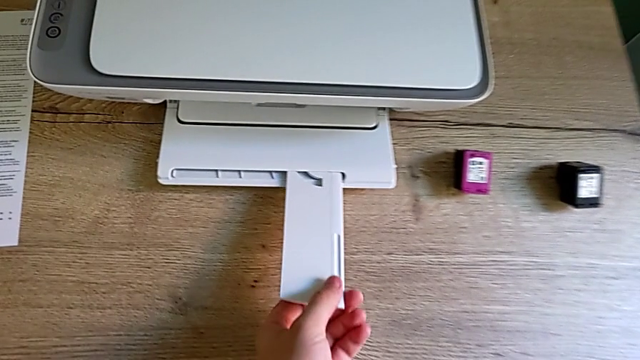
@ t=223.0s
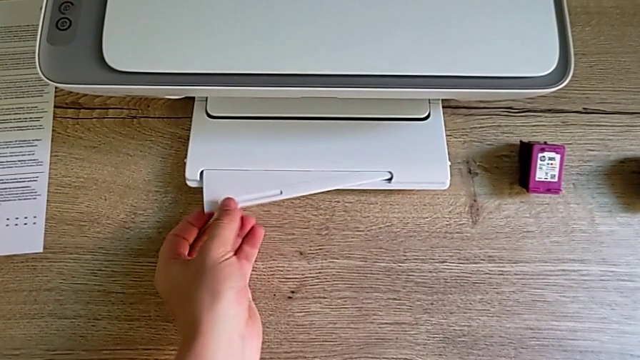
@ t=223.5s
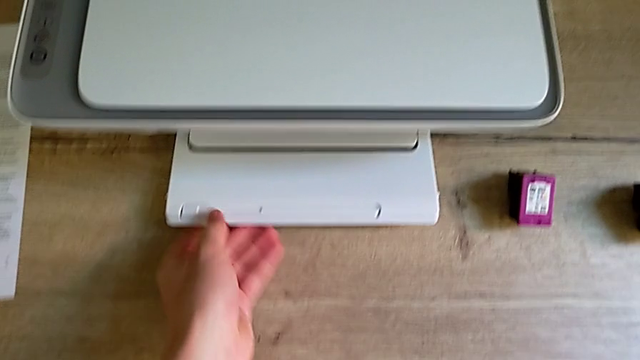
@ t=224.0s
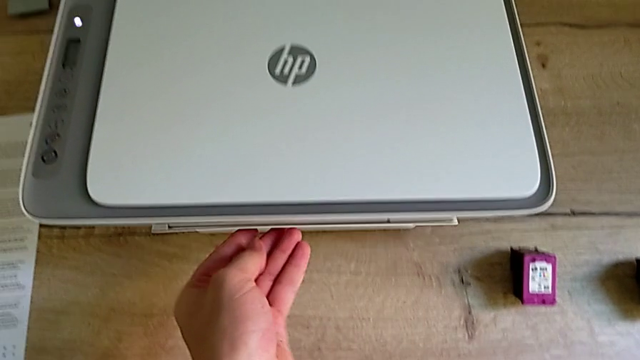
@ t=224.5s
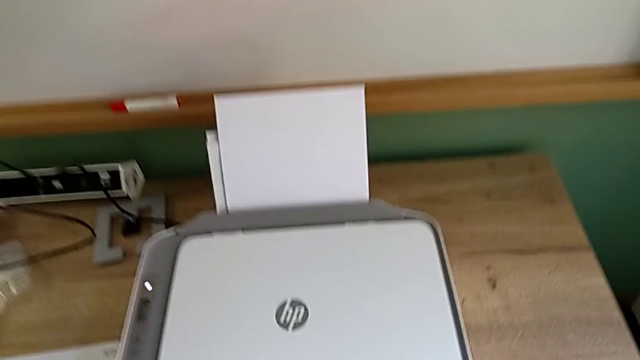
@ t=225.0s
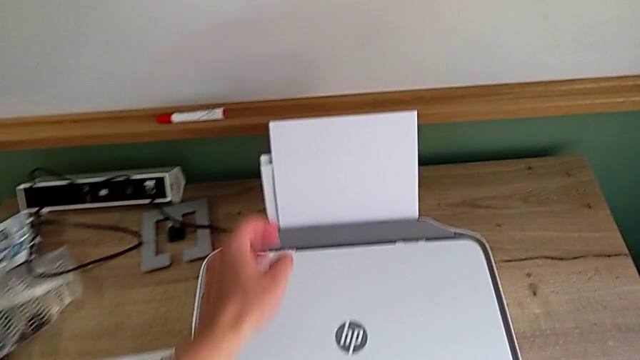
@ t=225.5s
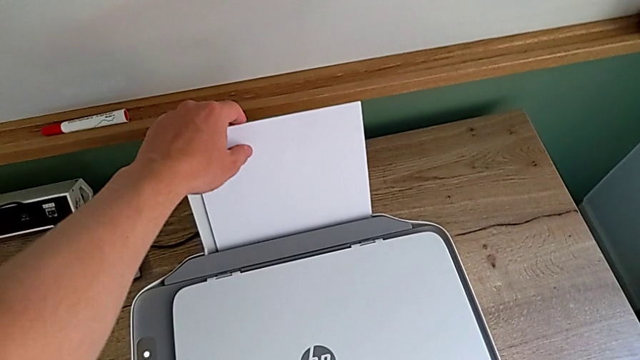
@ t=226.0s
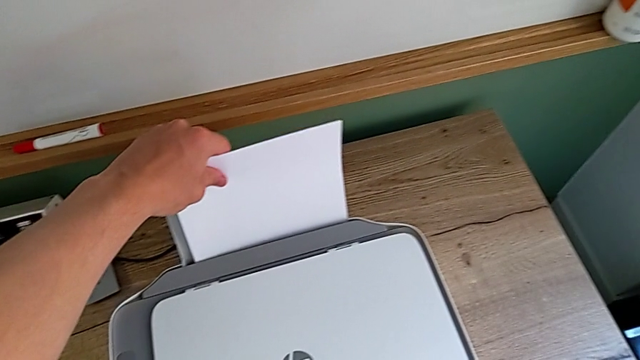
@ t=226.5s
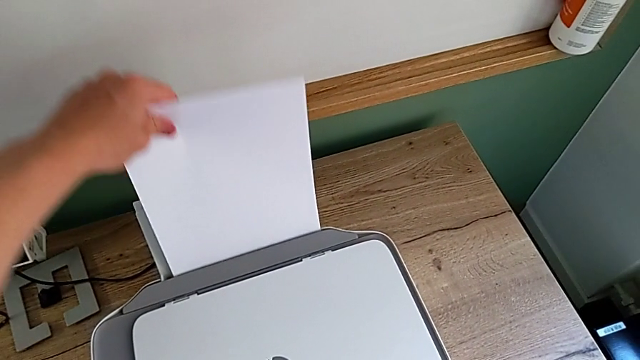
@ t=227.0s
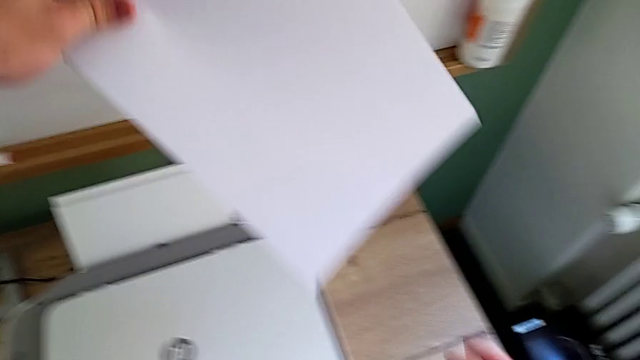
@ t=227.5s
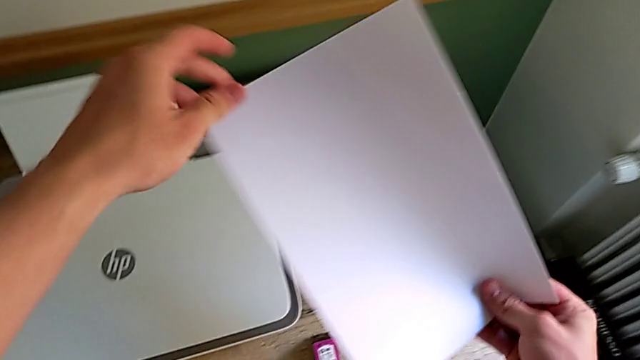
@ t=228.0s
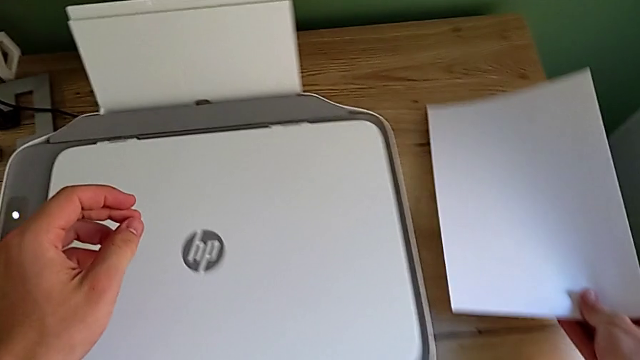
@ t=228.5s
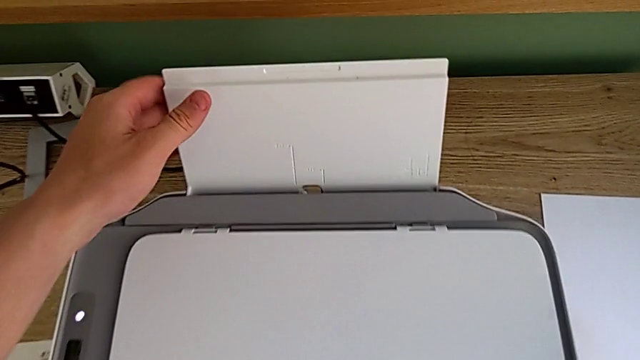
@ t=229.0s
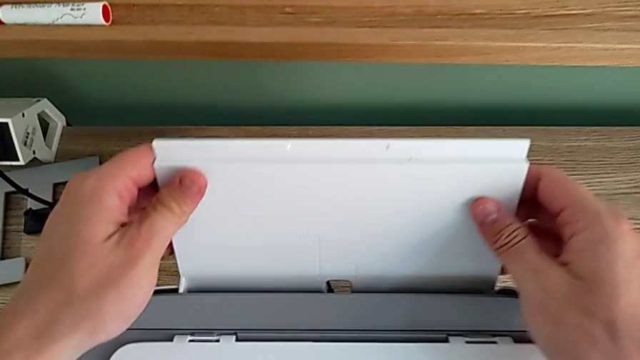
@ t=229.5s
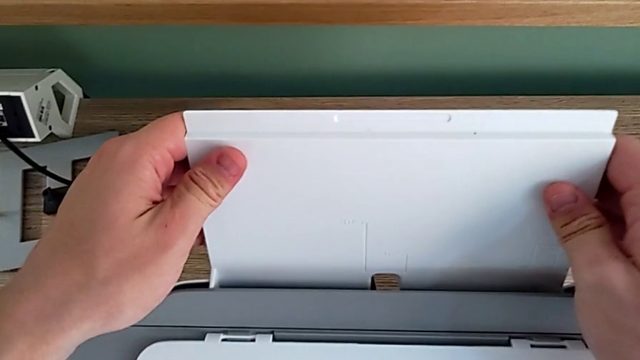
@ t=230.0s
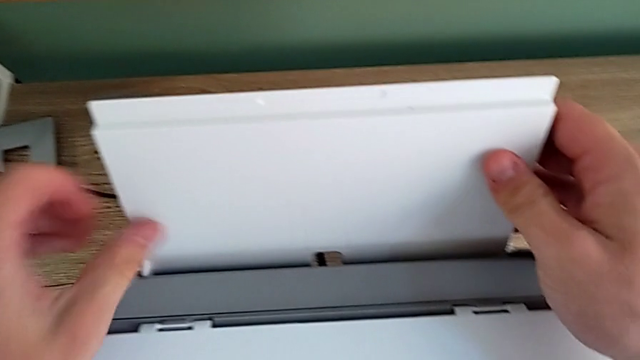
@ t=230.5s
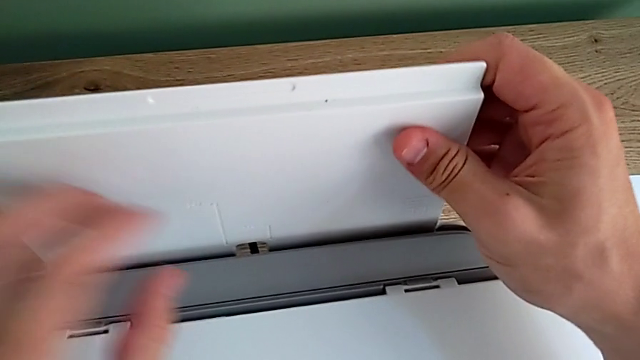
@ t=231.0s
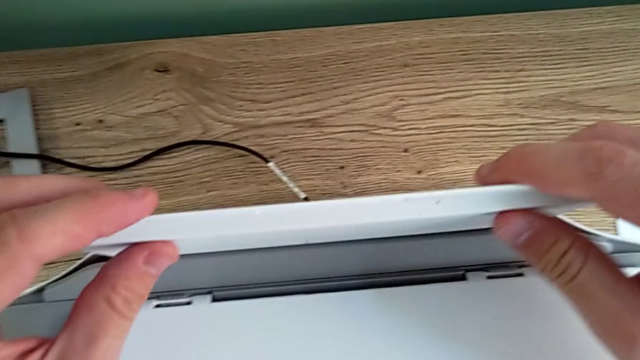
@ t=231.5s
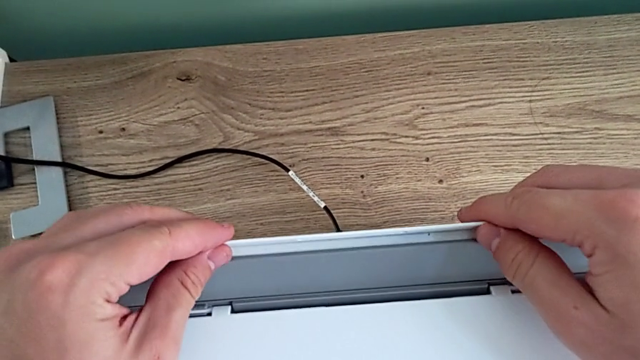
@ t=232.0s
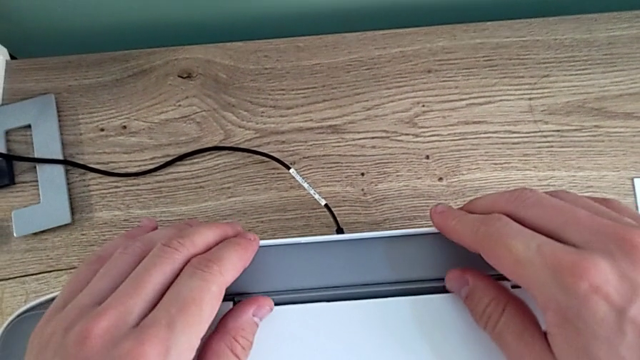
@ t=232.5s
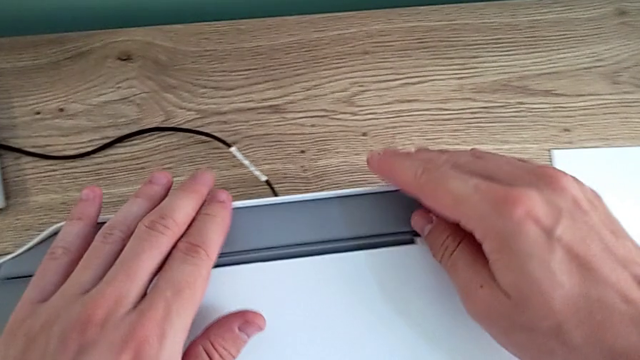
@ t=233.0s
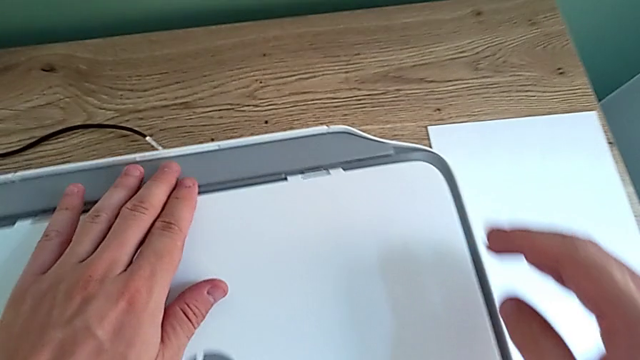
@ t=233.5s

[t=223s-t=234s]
The camera wearer closes the trays of the printer. They close the extending paper tray, close the low paper tray, withdraw the paper stack, place it, grab the paper tray and close it.
